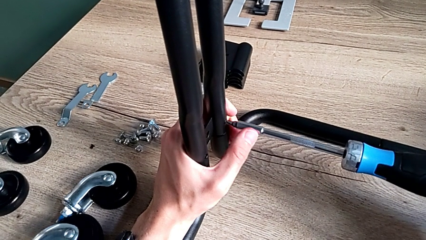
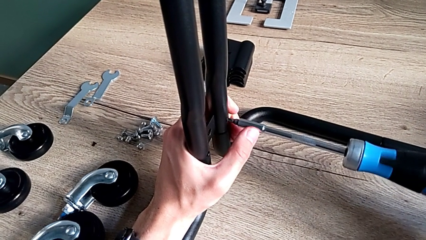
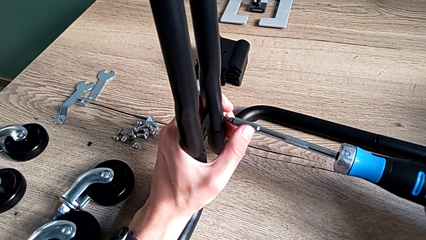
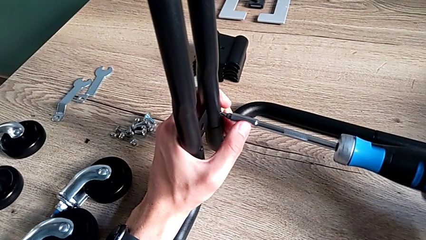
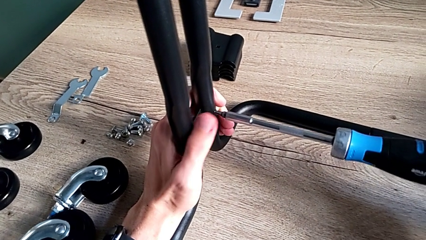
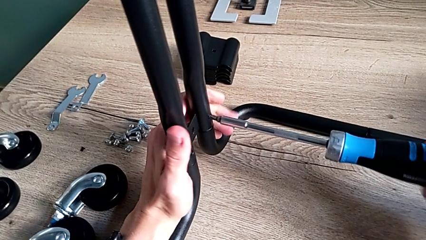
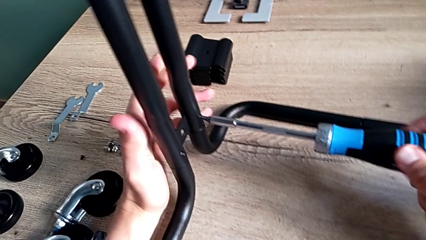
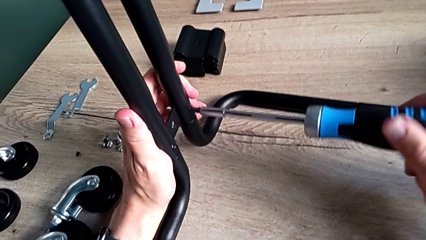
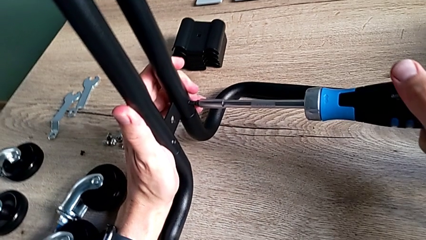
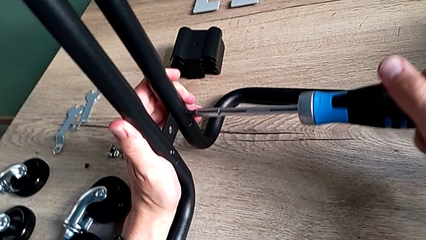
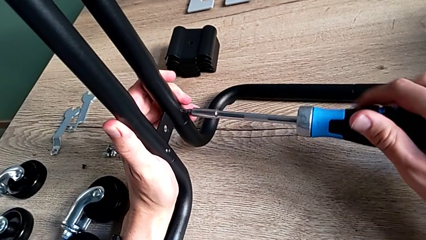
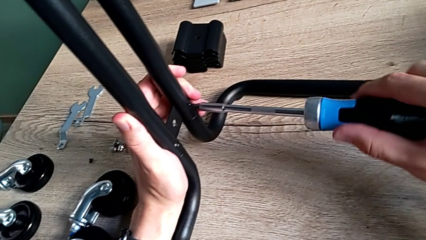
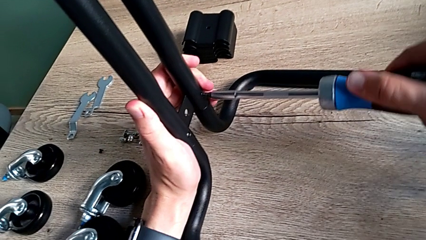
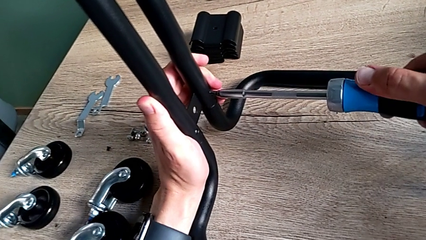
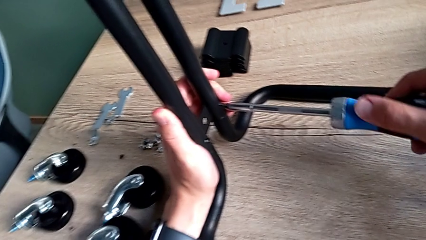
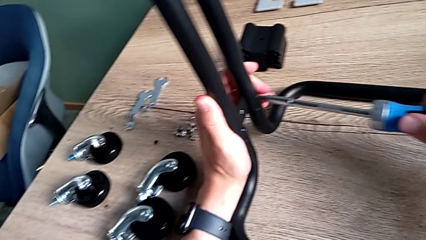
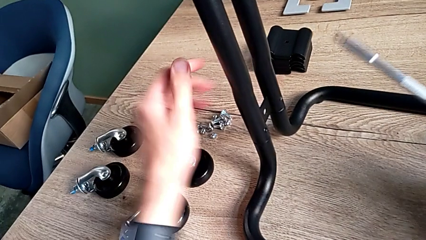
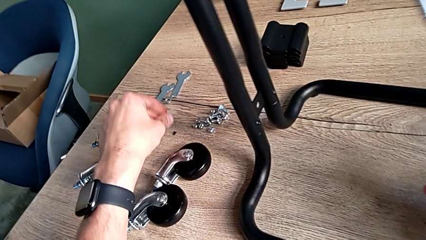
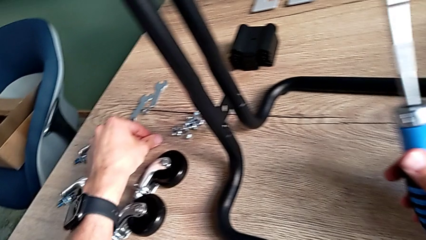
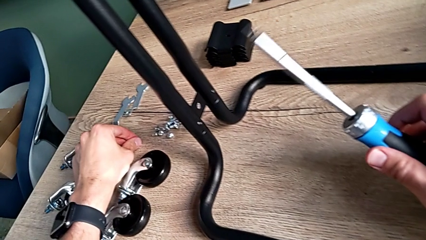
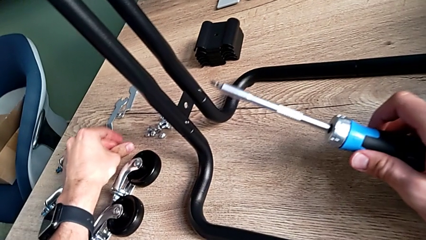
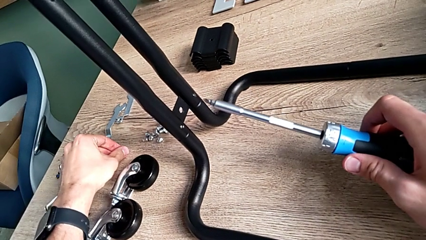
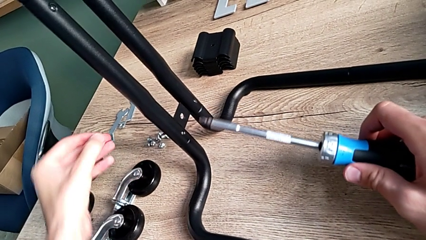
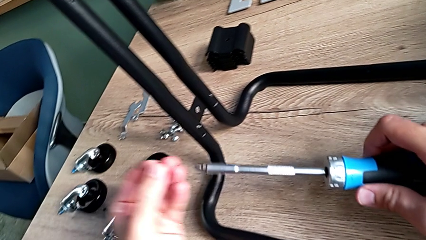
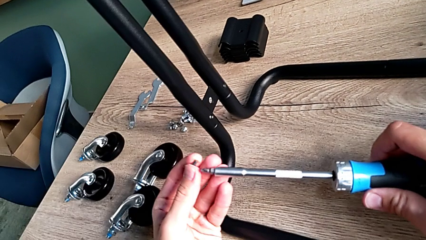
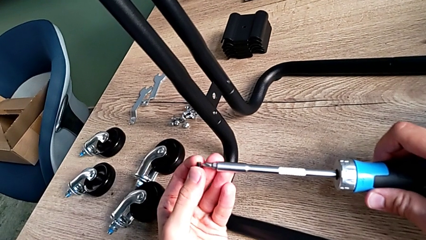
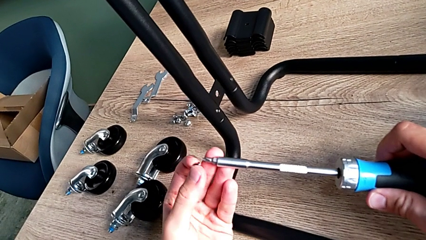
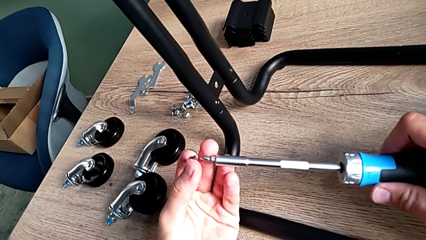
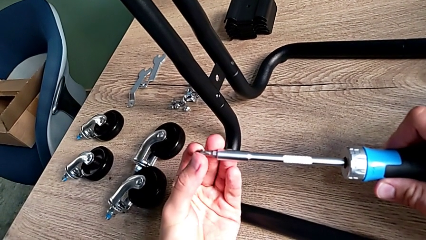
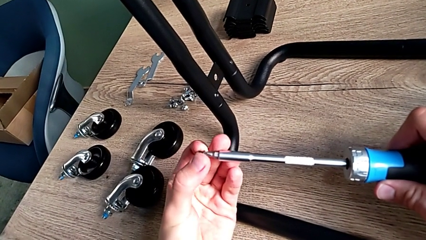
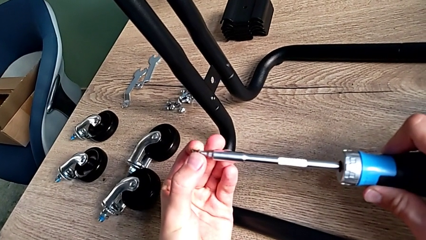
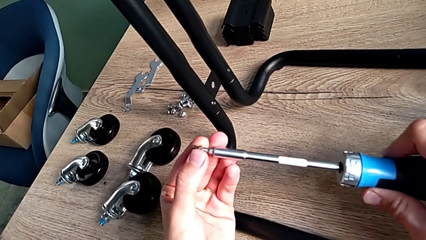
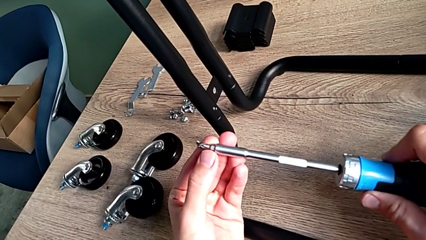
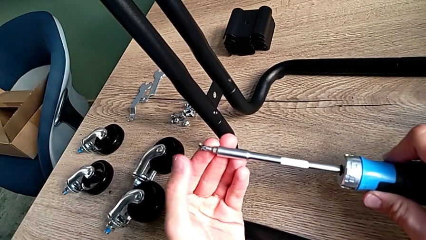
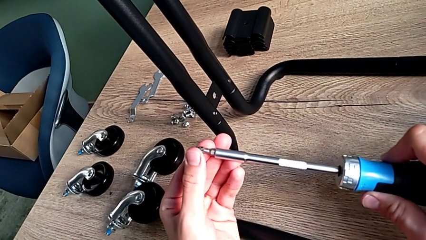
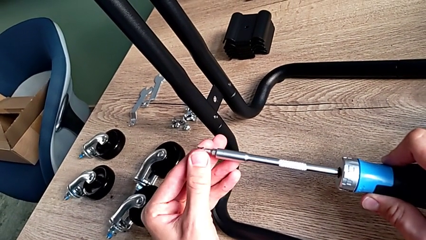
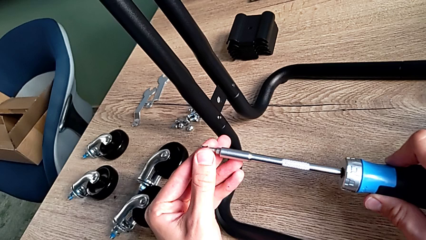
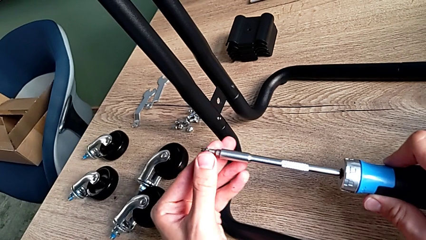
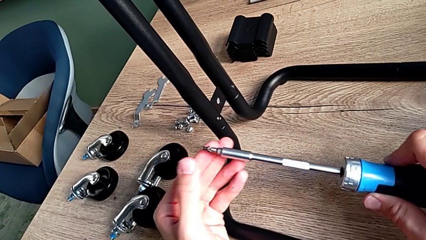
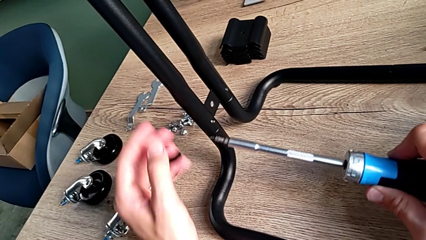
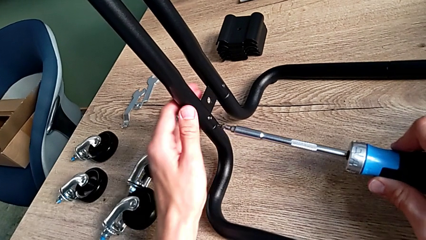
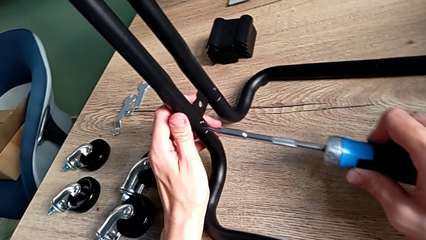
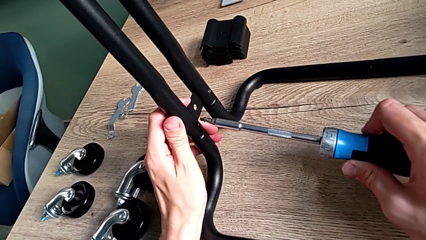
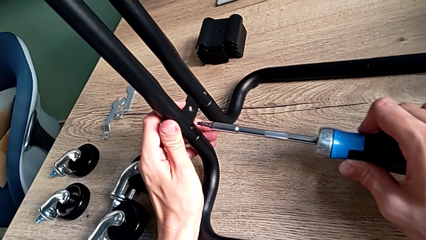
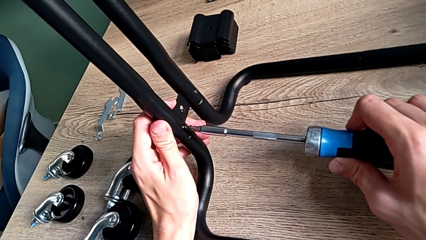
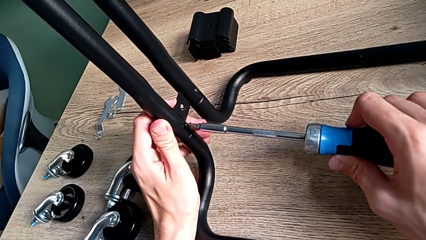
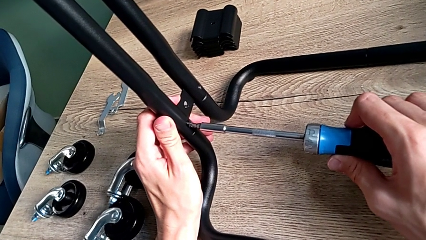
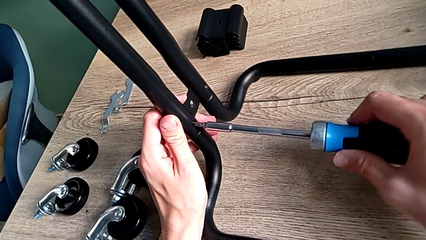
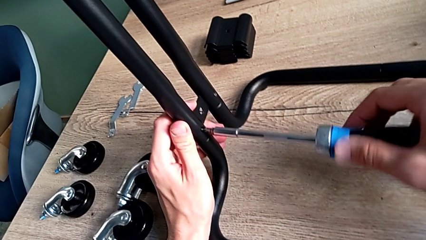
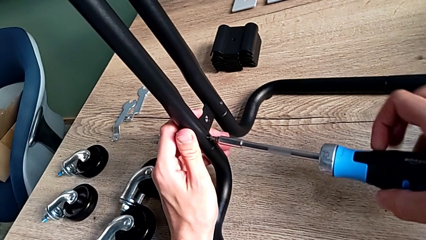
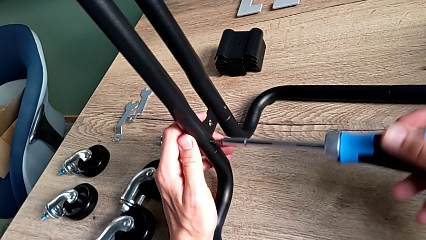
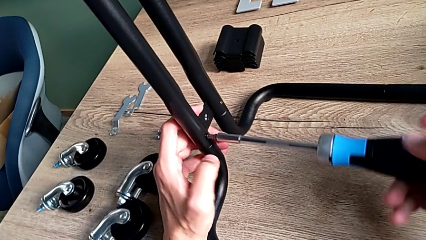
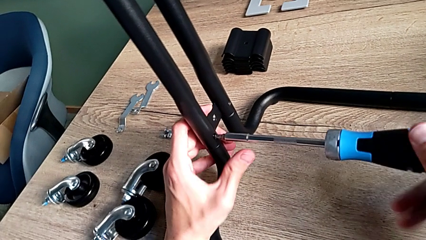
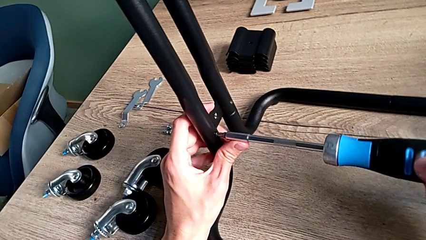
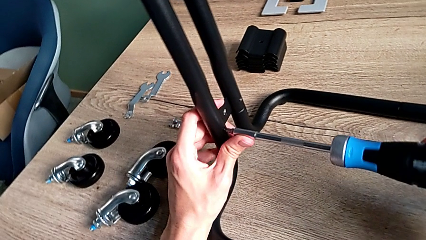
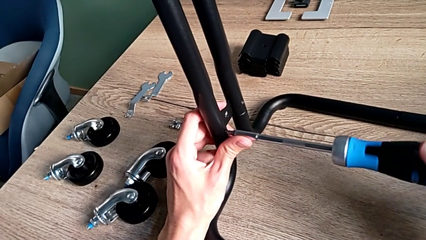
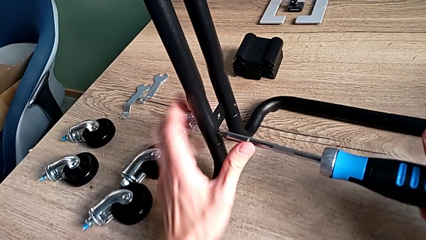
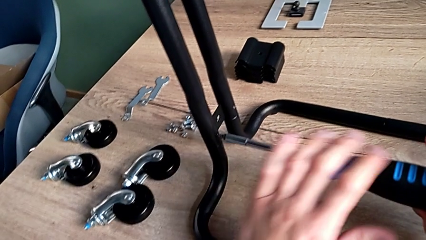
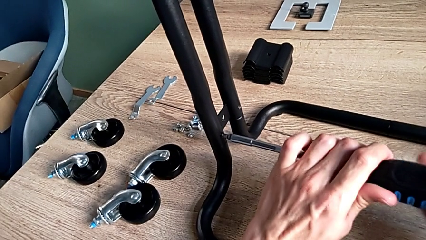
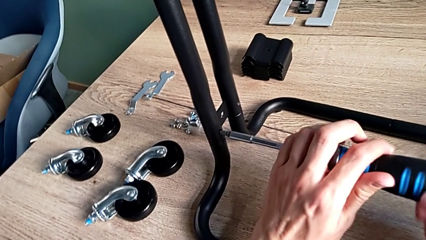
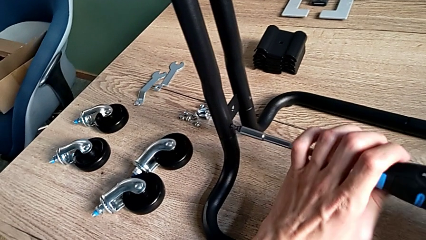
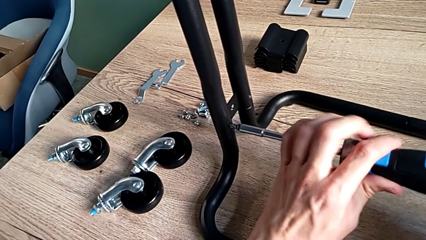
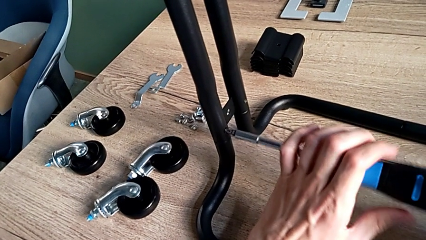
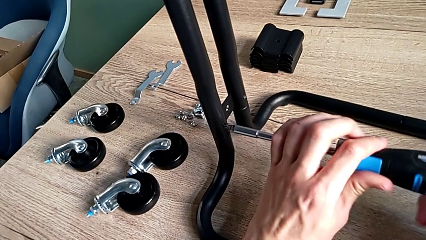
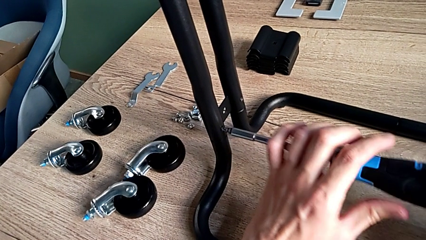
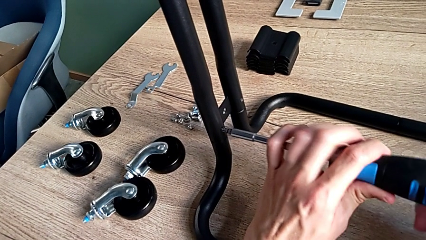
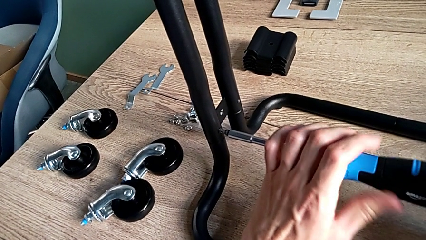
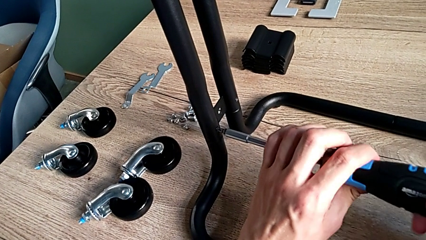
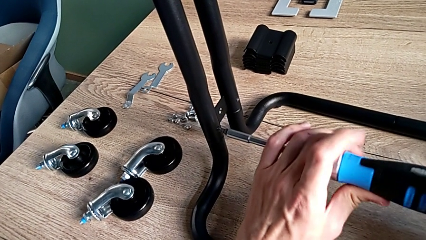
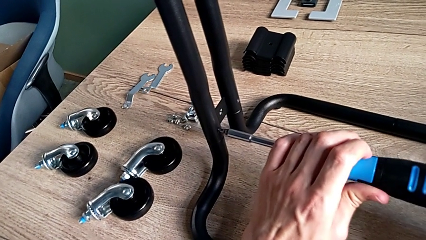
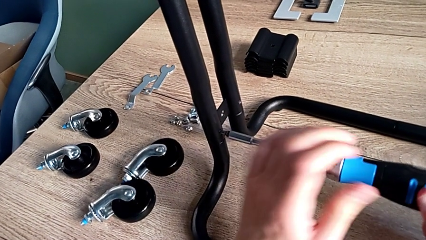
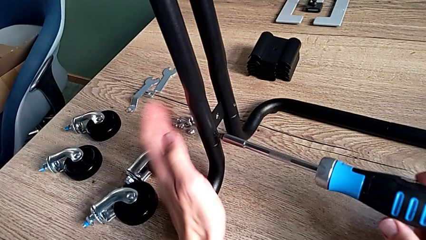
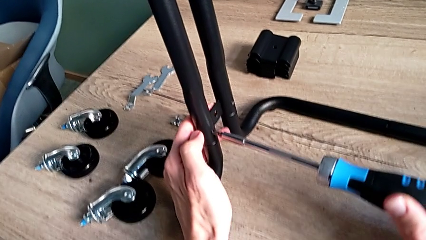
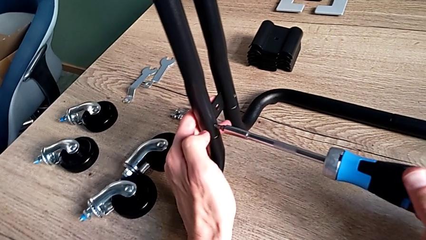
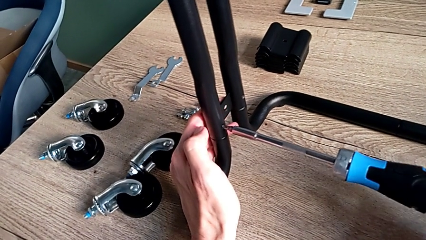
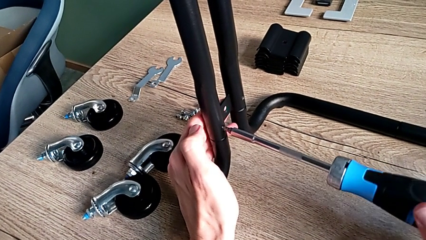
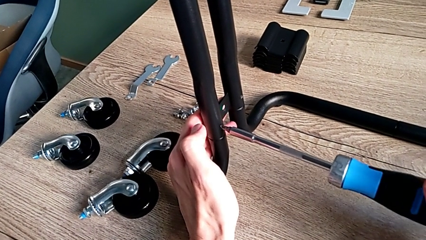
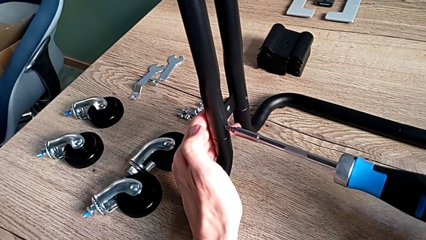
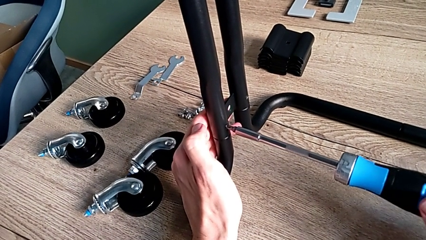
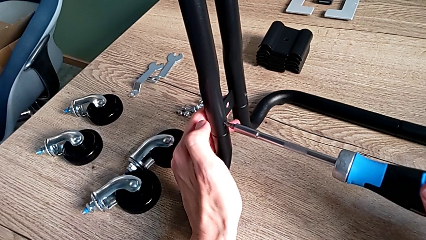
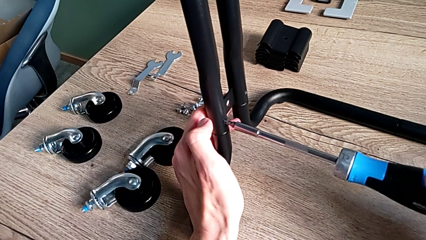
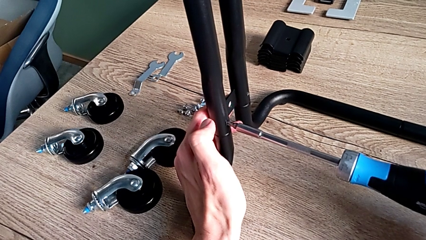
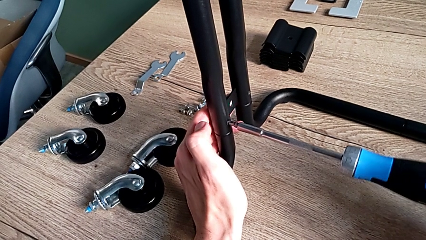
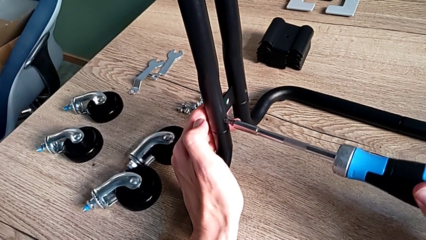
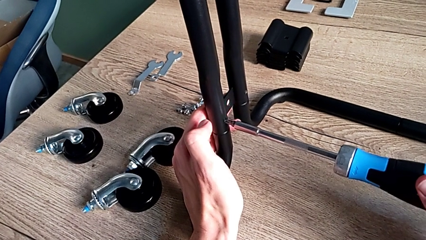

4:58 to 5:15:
The camera wearer is assembling the frame of the furniture. They screw the third screw, disassemble the screwdriver, grab the fourth screw, place it, insert it and screw it.
